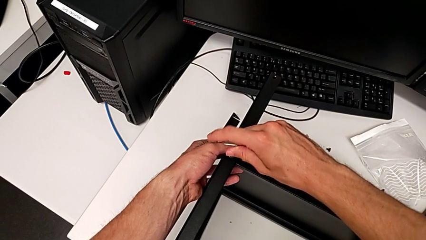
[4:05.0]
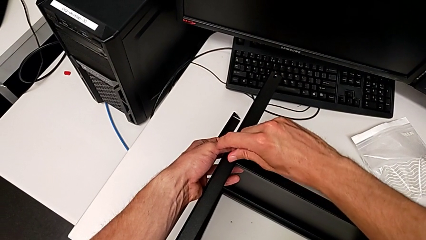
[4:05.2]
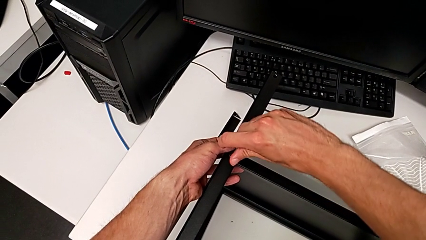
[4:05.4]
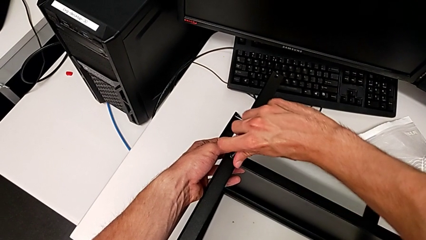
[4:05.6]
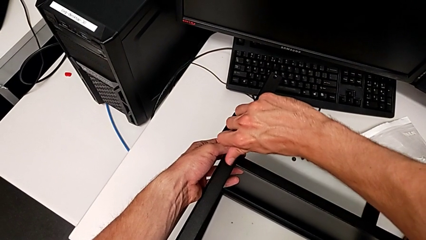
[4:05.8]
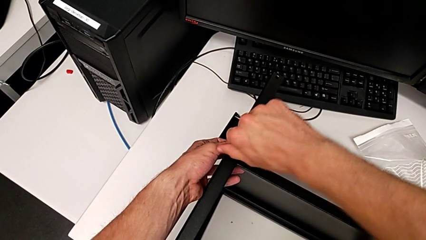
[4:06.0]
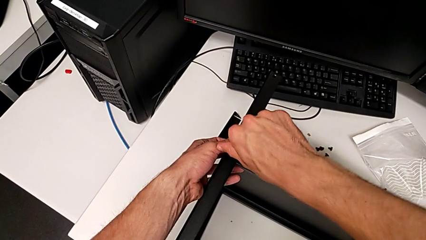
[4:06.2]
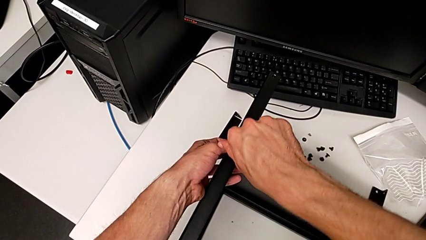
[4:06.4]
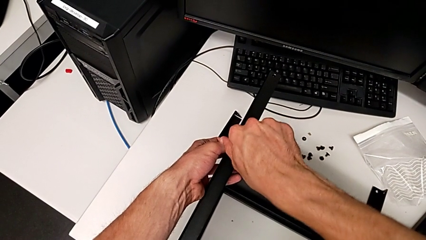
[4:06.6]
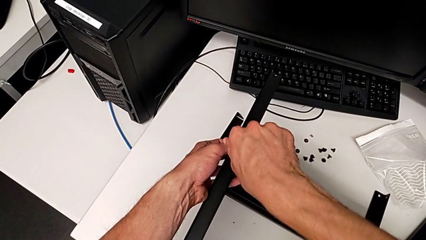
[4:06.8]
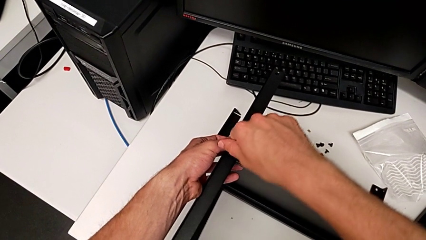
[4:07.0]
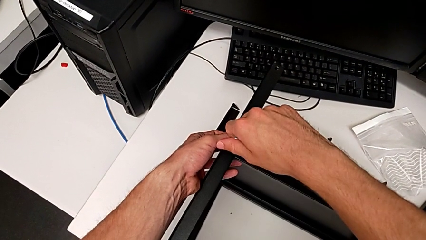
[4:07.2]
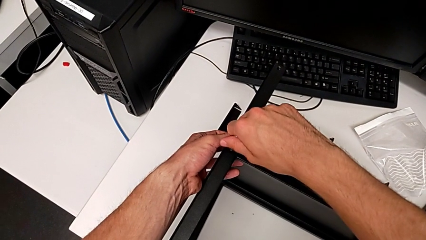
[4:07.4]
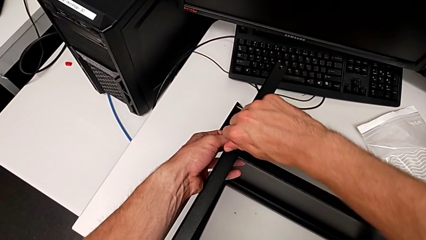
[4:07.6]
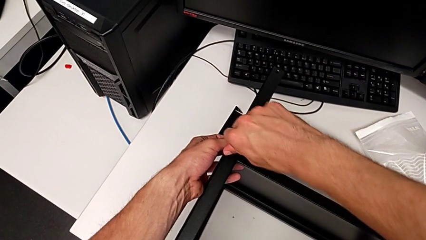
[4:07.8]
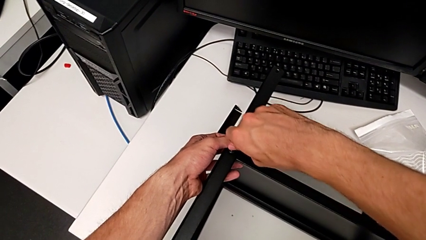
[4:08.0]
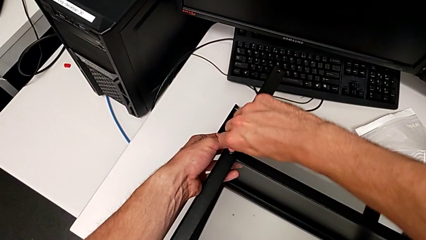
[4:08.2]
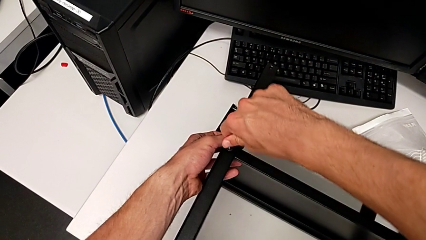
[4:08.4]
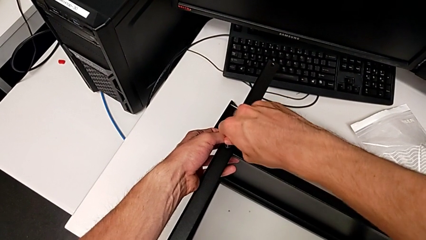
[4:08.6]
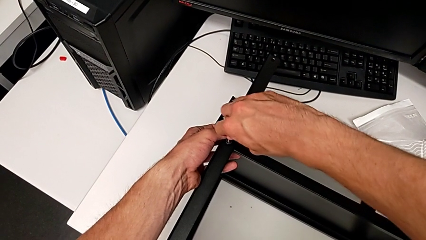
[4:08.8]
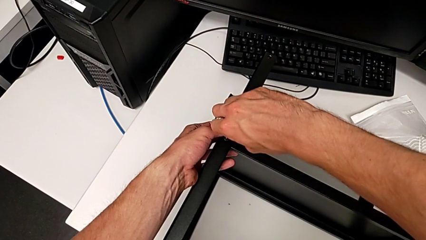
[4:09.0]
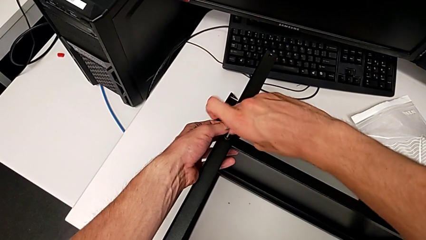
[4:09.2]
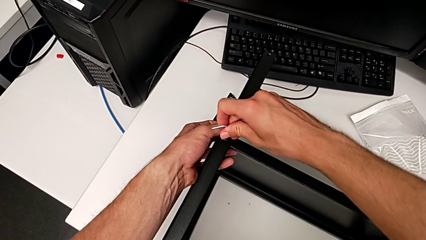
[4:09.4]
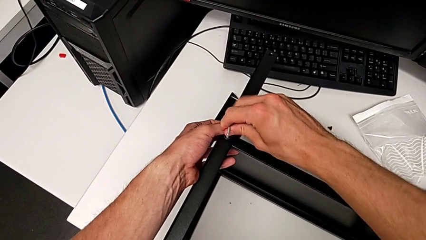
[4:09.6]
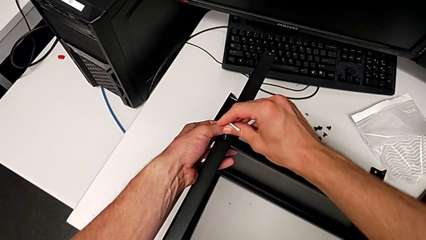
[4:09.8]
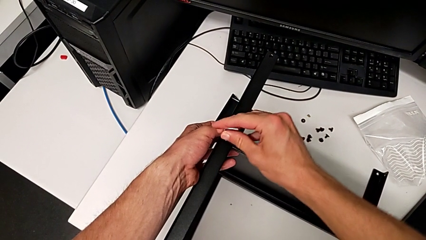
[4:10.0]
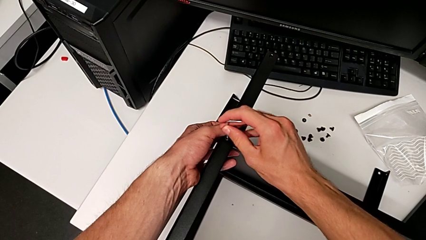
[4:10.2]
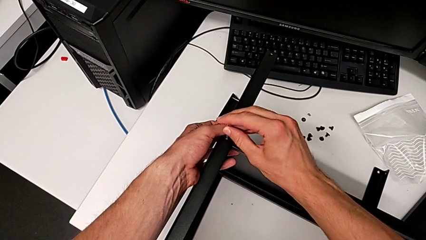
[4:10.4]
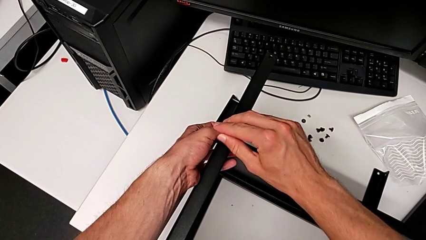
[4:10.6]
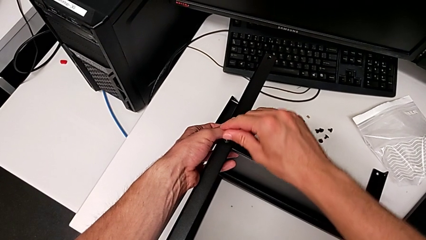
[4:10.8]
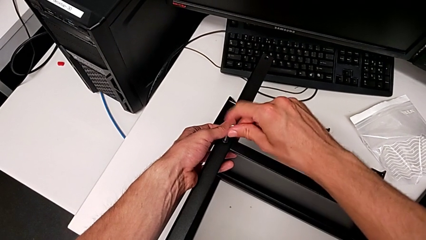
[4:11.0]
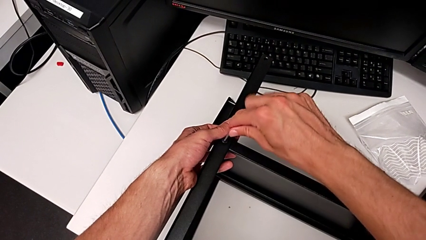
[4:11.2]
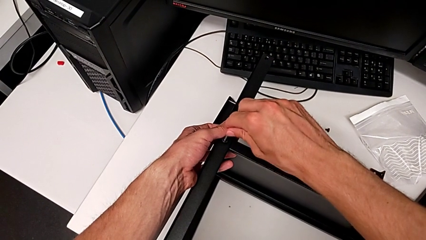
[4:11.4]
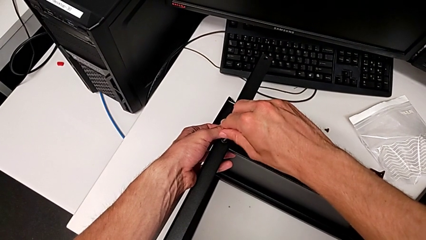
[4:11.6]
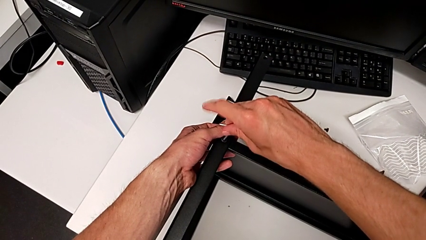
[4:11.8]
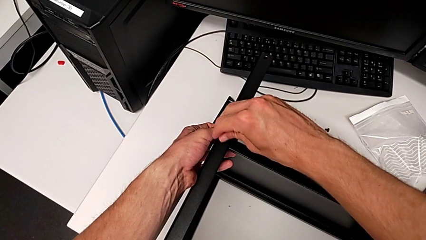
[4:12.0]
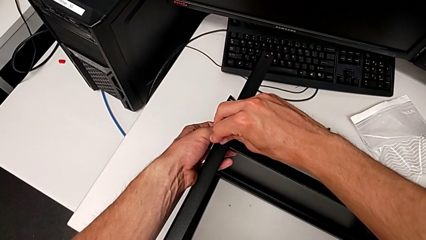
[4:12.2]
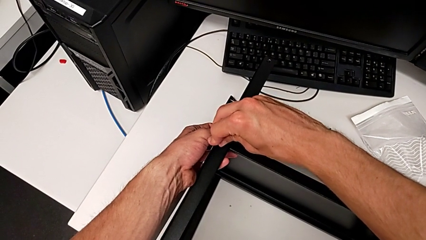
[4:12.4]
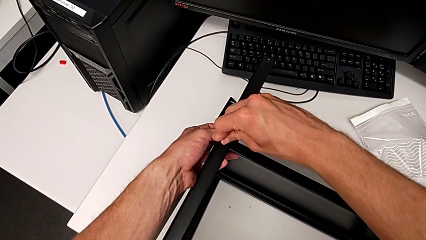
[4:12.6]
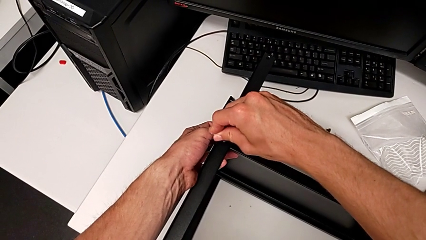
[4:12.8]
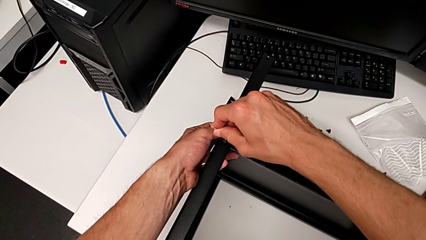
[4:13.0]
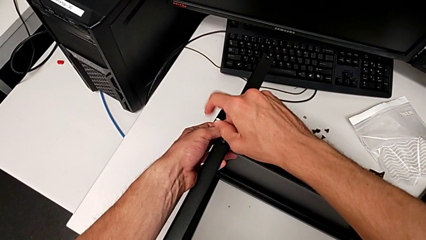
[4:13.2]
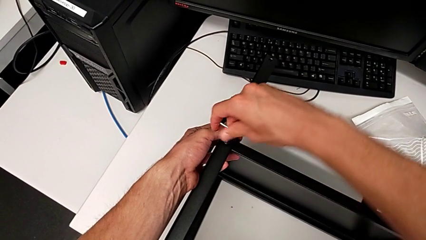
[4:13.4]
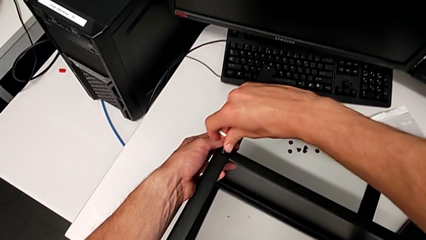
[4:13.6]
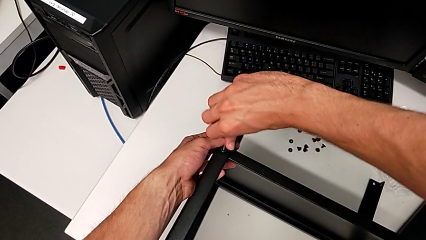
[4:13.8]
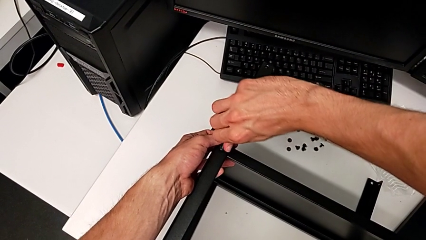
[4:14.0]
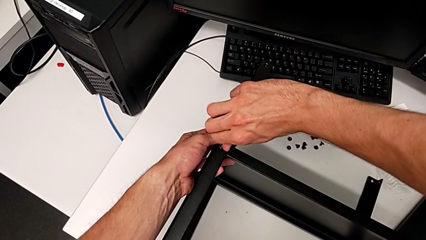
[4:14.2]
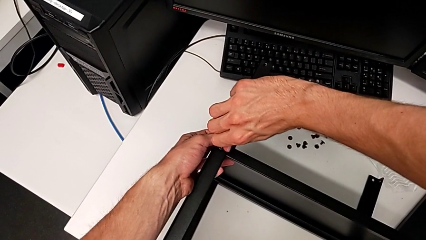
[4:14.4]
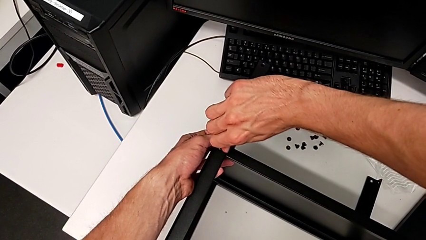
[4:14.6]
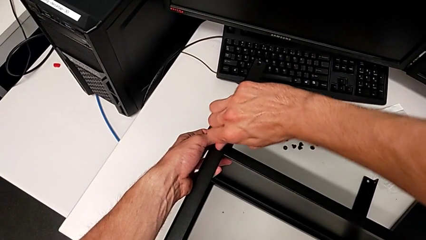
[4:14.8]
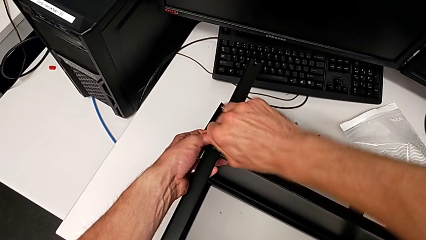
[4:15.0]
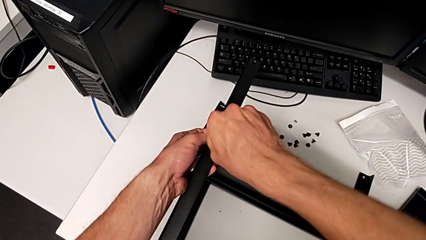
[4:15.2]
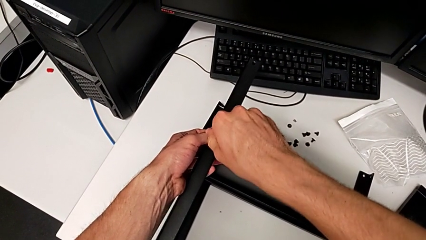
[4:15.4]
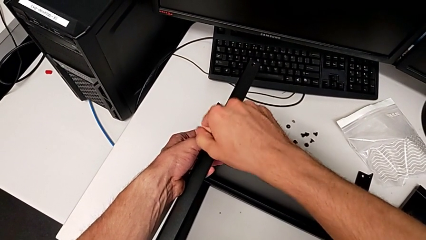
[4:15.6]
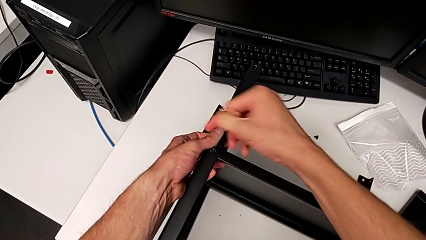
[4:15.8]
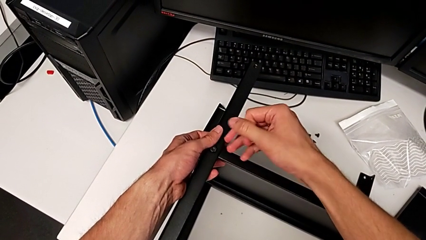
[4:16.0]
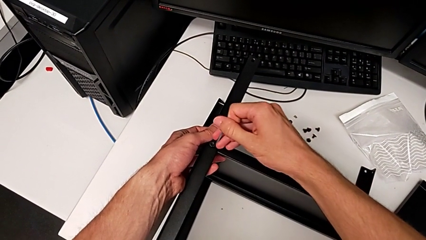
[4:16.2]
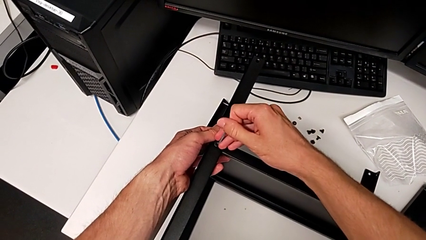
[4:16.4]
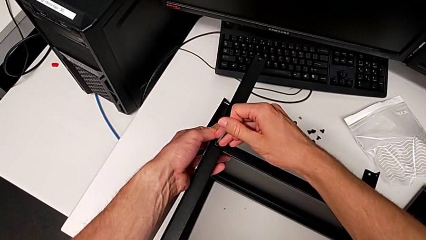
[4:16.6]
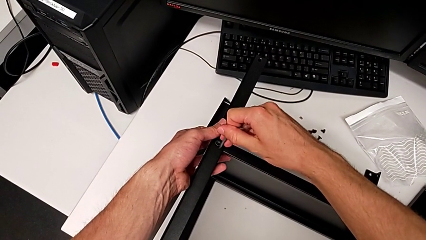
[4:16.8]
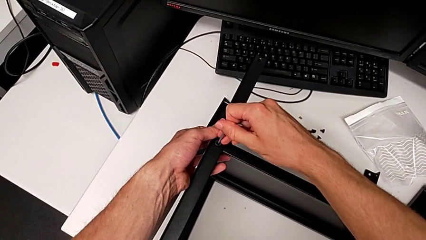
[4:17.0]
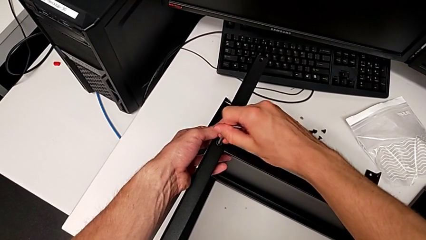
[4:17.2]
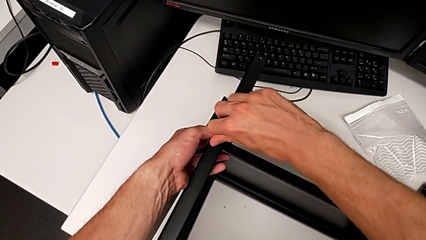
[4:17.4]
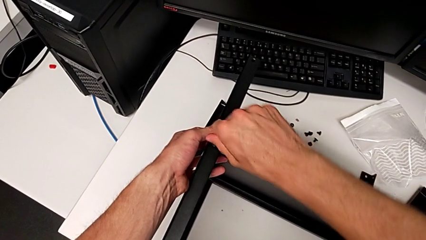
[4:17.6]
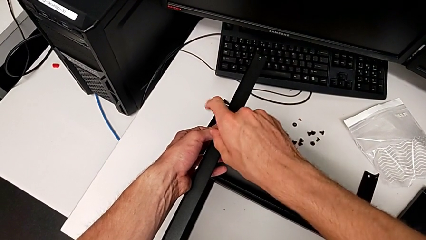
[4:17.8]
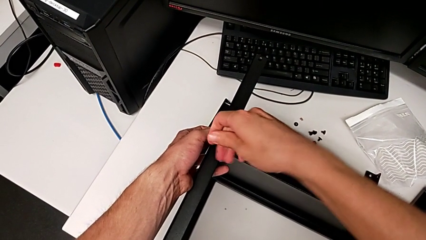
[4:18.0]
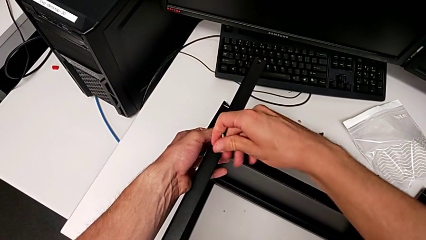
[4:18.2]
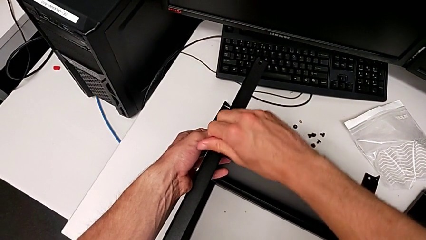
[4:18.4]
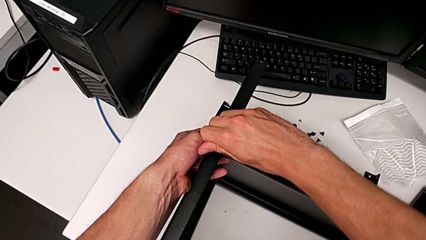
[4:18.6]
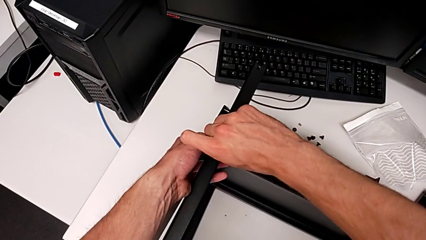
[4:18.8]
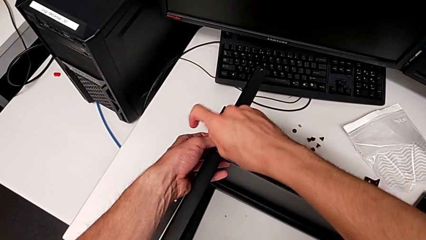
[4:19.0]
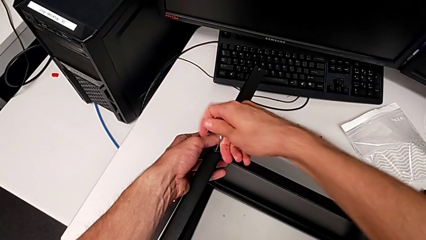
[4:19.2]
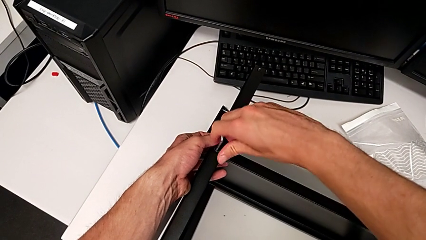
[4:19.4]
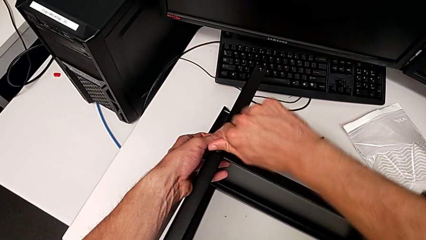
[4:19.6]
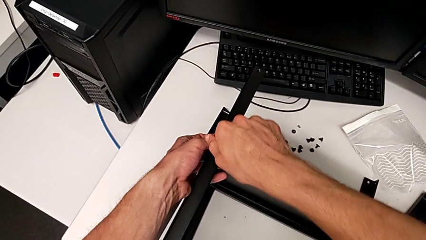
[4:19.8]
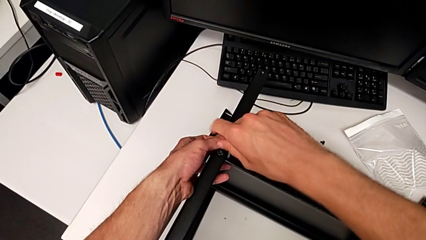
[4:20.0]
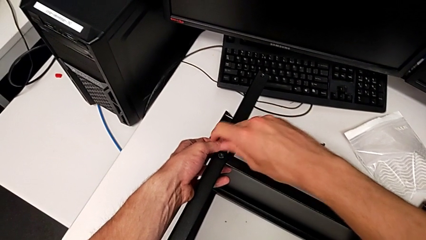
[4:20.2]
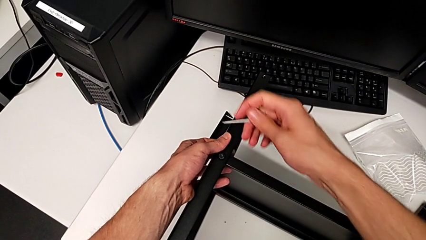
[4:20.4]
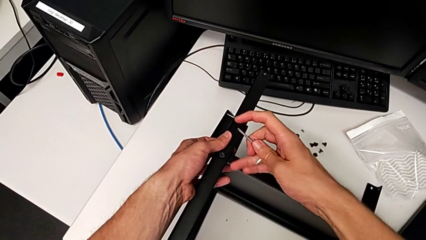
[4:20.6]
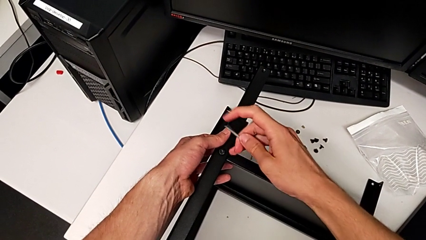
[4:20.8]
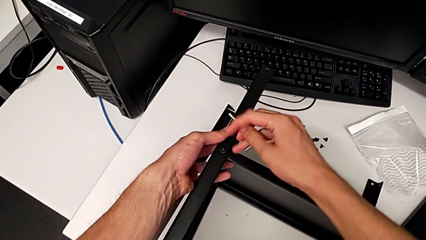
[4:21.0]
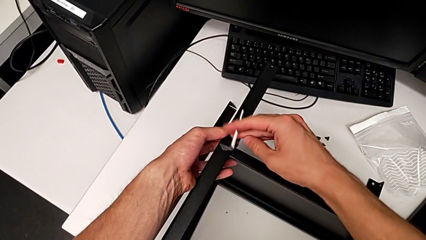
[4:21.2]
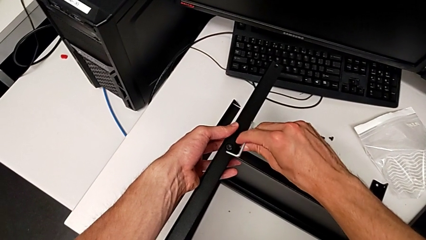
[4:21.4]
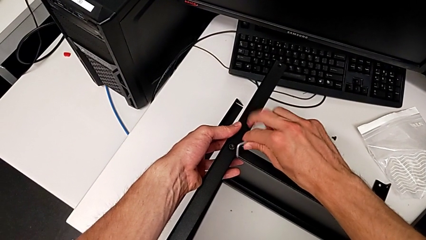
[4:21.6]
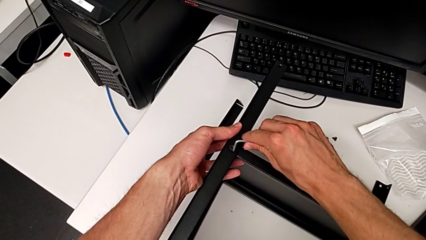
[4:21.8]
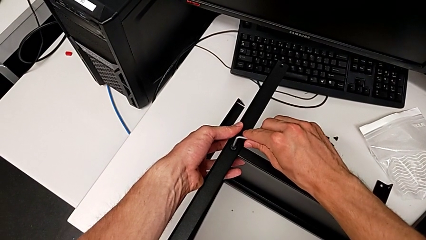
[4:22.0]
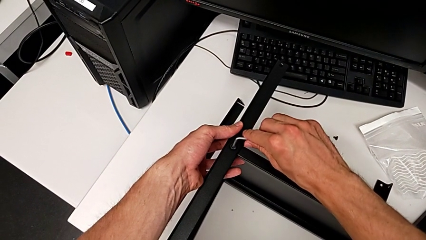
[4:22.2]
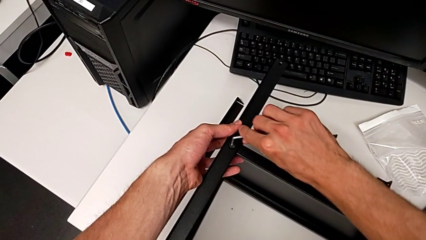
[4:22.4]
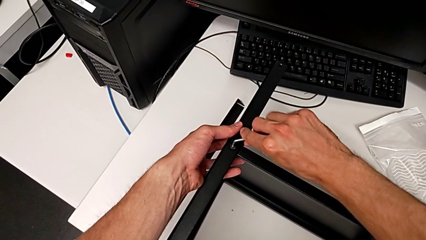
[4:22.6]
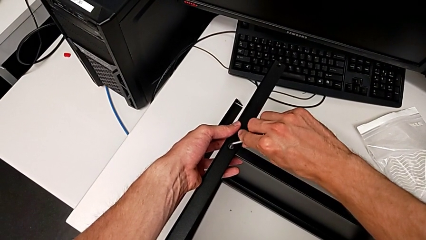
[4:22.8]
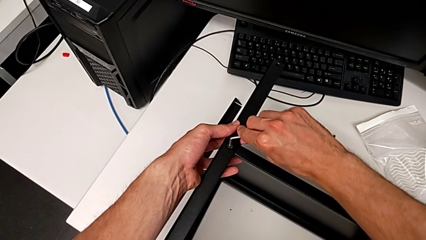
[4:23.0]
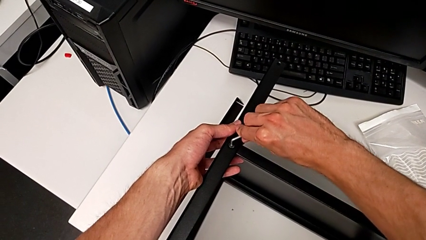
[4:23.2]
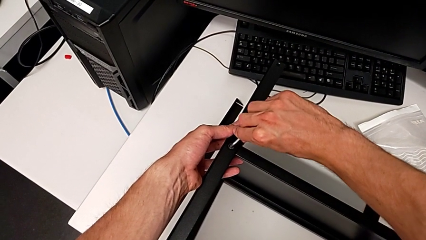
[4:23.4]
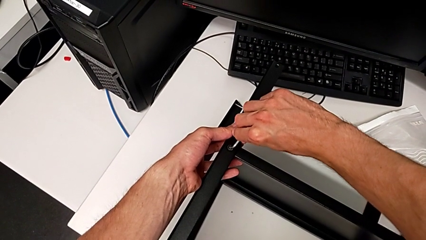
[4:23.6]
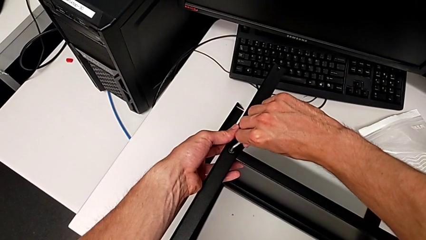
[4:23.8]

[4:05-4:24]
The camera wearer is assembling the third leg. They keep screwing the hex socket head.
